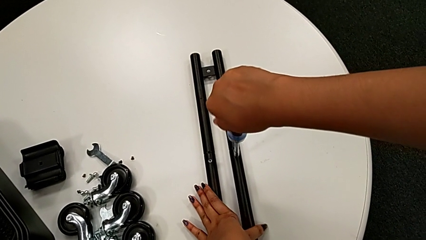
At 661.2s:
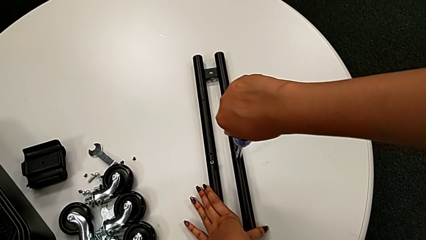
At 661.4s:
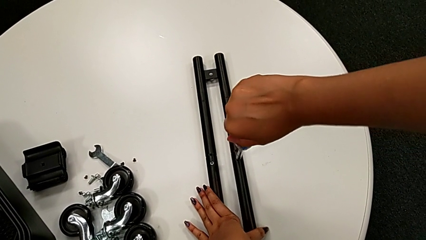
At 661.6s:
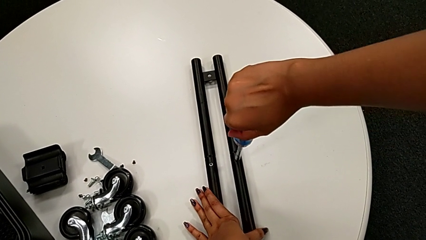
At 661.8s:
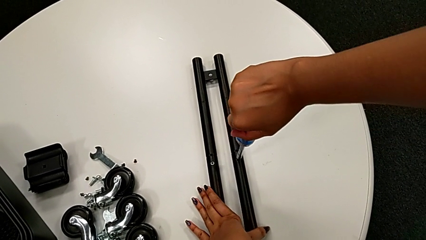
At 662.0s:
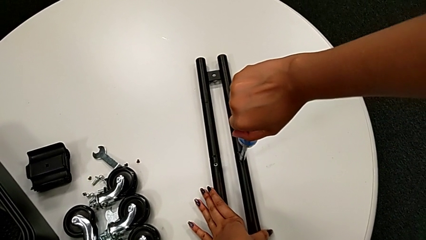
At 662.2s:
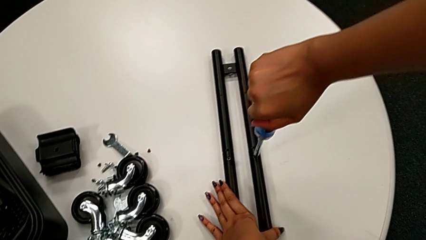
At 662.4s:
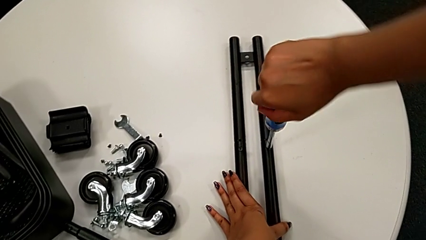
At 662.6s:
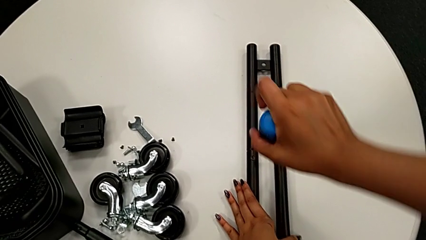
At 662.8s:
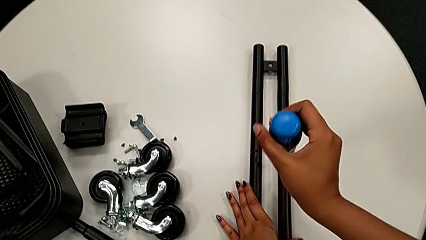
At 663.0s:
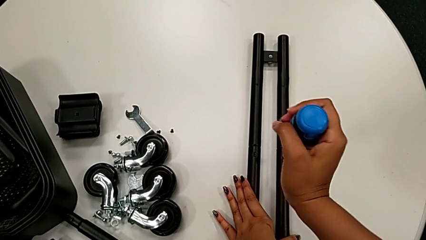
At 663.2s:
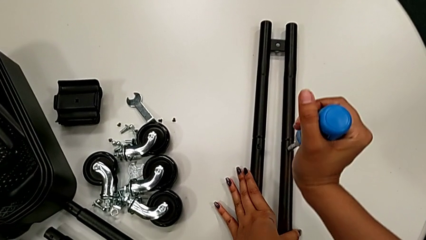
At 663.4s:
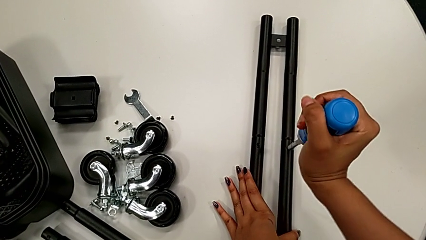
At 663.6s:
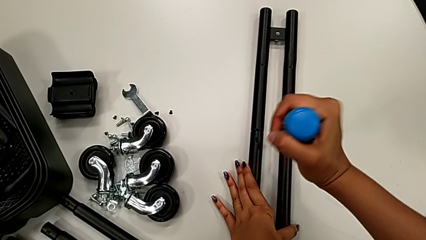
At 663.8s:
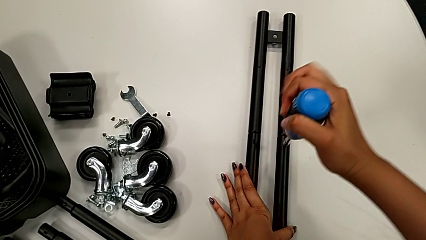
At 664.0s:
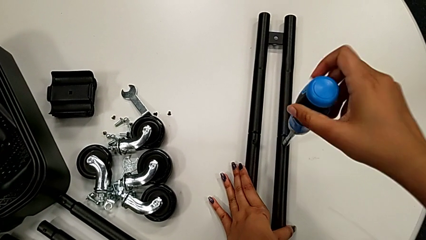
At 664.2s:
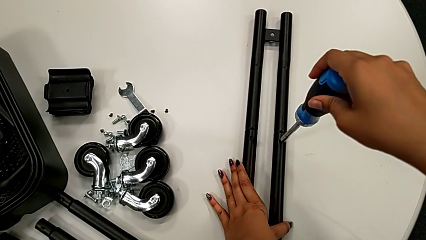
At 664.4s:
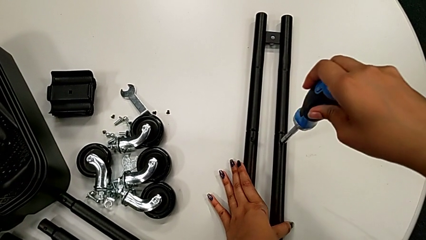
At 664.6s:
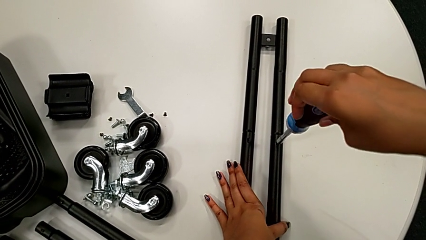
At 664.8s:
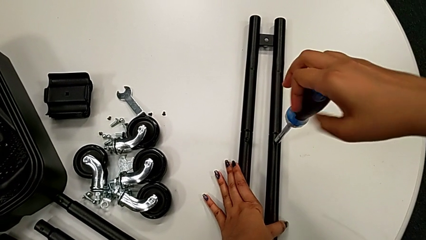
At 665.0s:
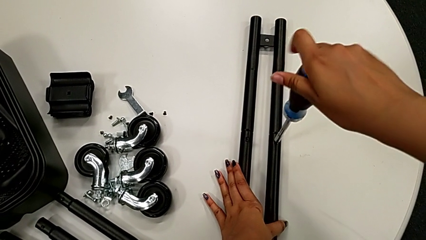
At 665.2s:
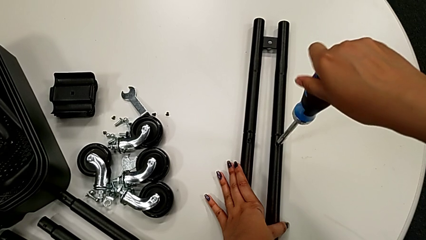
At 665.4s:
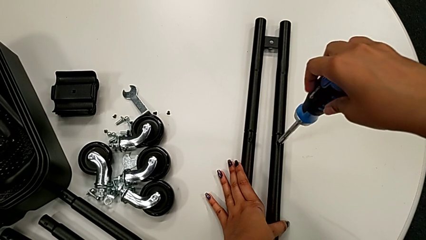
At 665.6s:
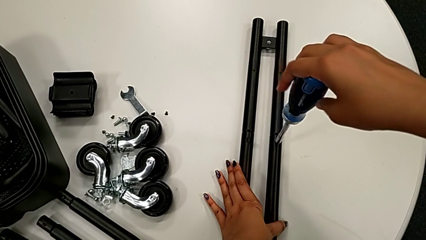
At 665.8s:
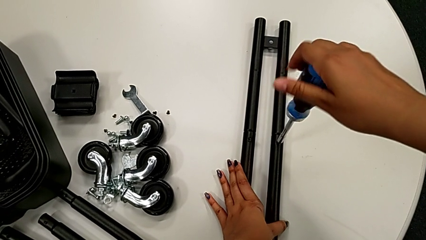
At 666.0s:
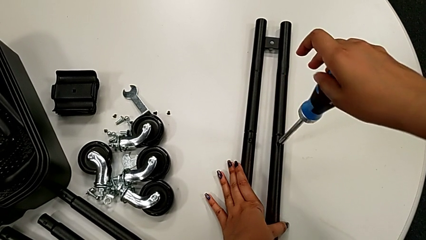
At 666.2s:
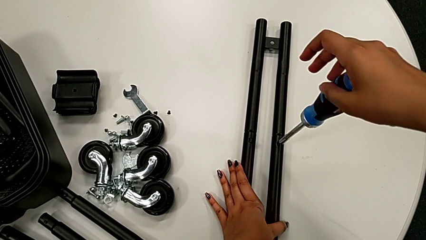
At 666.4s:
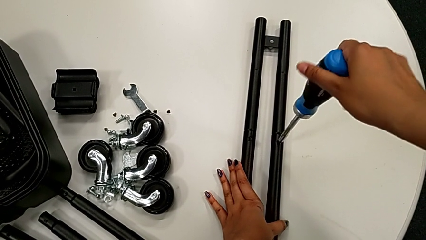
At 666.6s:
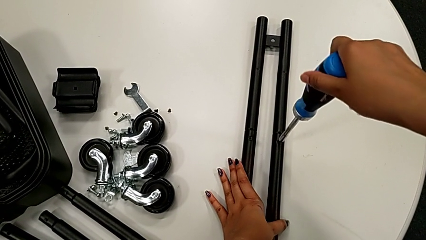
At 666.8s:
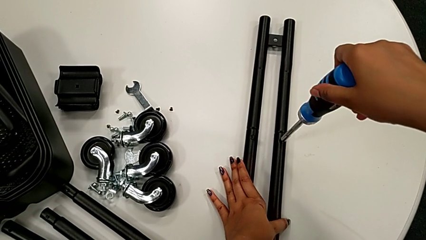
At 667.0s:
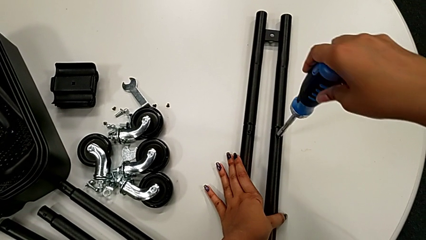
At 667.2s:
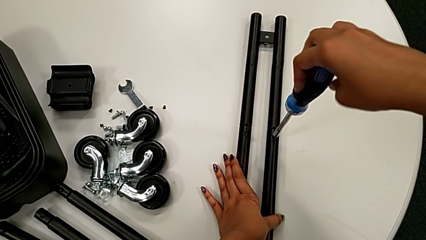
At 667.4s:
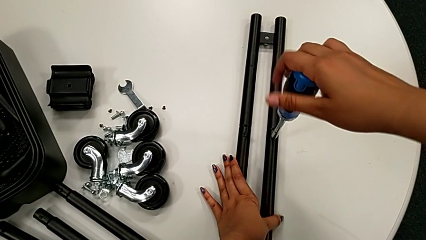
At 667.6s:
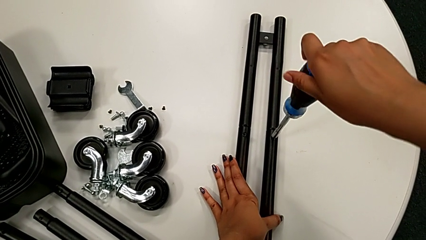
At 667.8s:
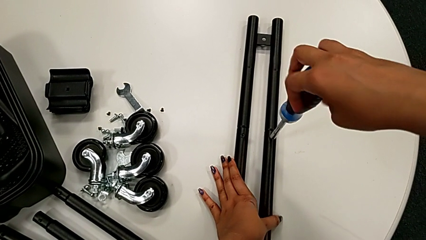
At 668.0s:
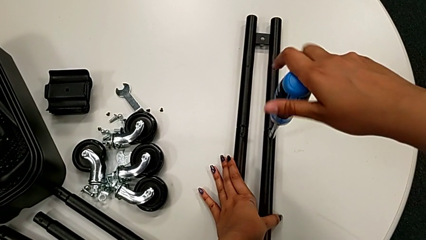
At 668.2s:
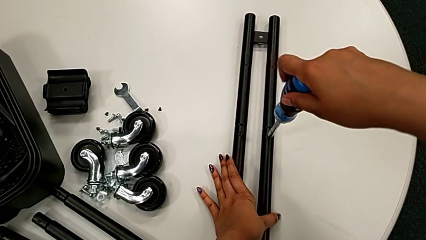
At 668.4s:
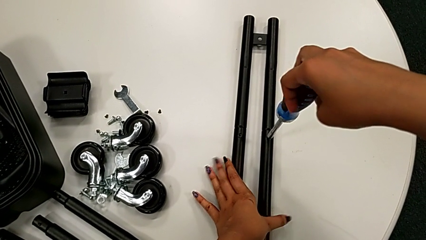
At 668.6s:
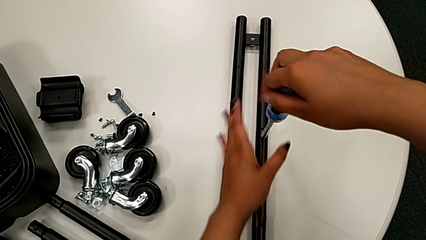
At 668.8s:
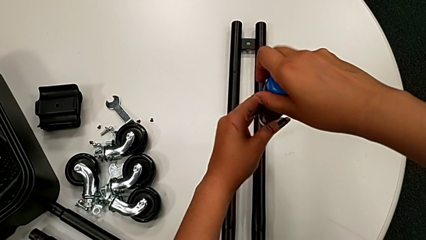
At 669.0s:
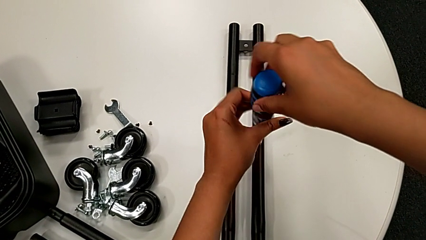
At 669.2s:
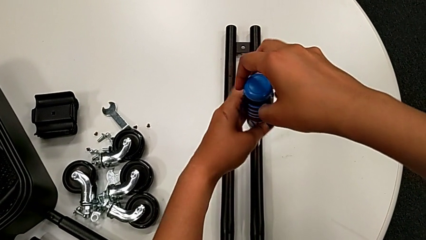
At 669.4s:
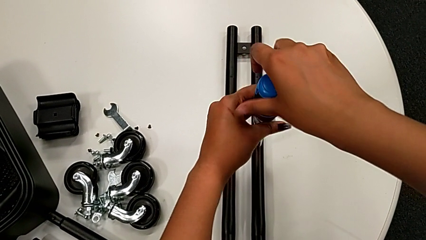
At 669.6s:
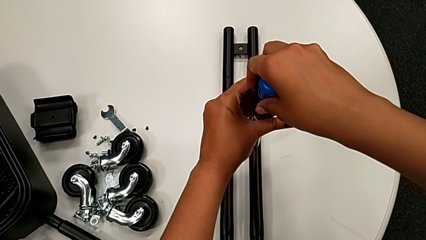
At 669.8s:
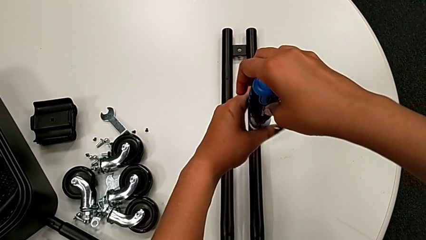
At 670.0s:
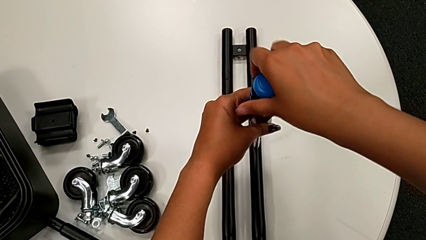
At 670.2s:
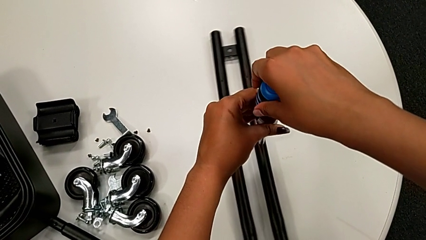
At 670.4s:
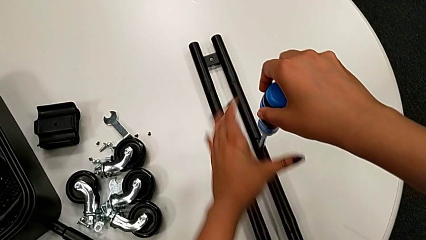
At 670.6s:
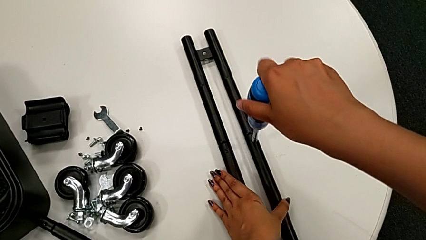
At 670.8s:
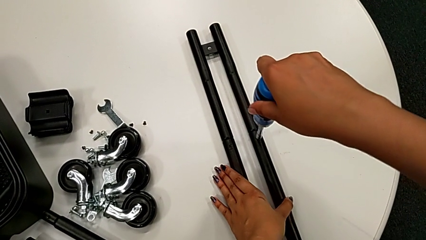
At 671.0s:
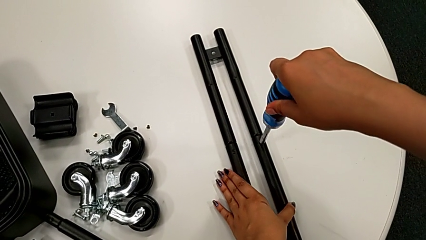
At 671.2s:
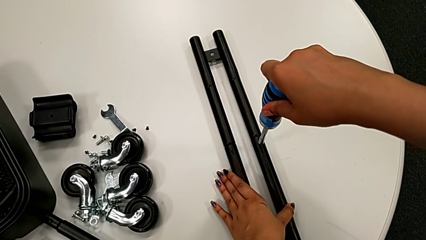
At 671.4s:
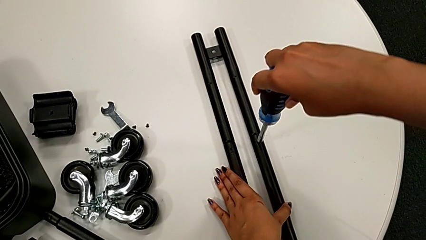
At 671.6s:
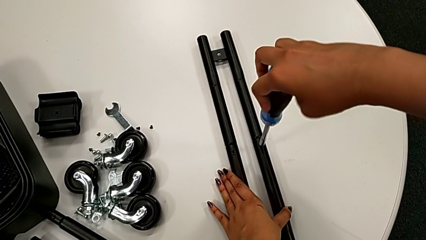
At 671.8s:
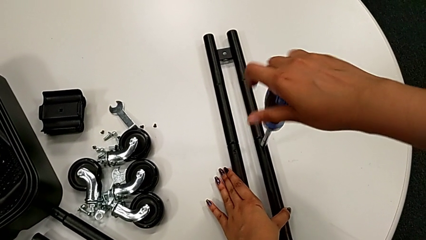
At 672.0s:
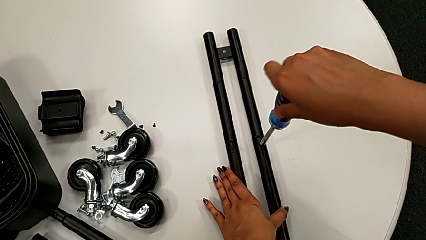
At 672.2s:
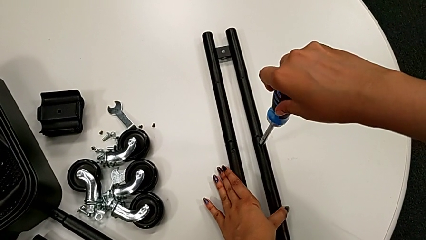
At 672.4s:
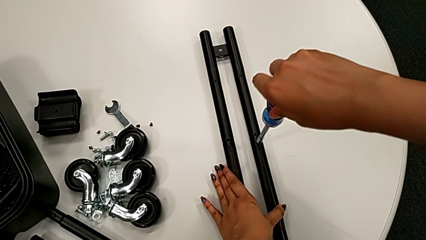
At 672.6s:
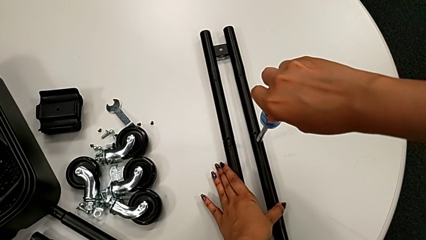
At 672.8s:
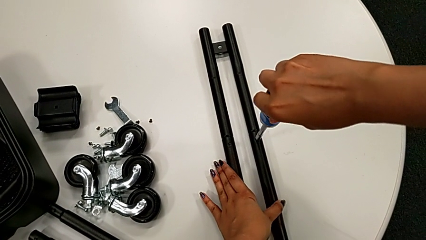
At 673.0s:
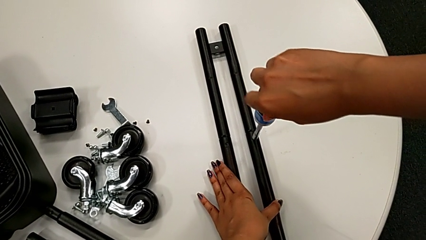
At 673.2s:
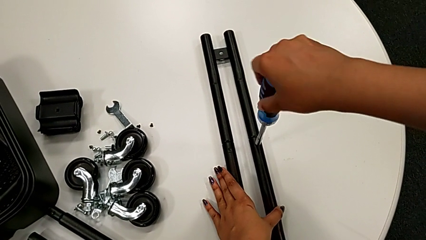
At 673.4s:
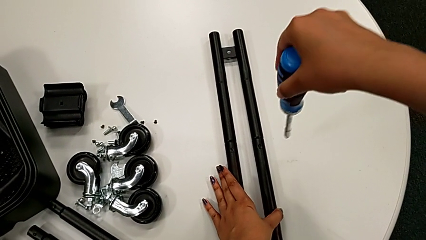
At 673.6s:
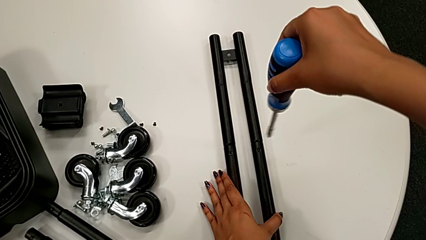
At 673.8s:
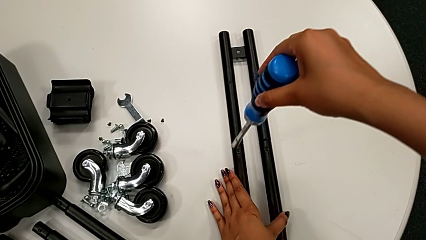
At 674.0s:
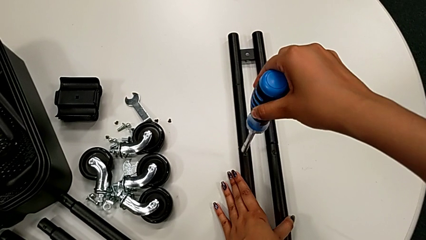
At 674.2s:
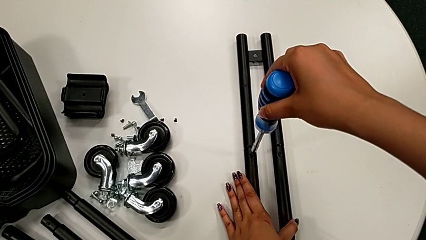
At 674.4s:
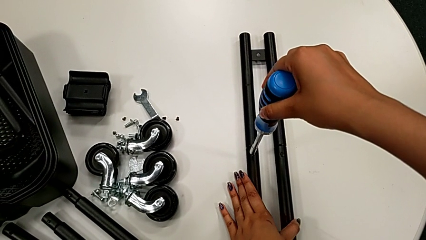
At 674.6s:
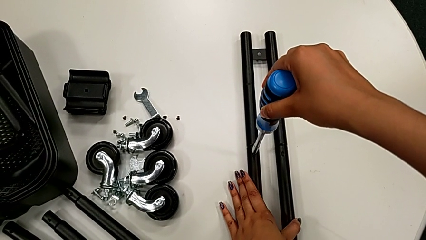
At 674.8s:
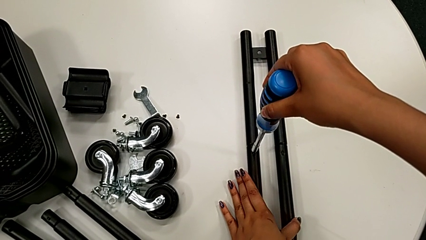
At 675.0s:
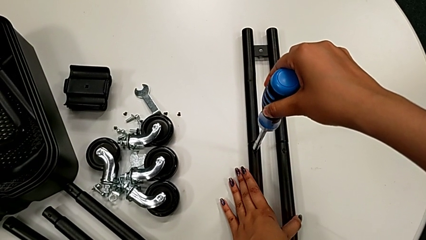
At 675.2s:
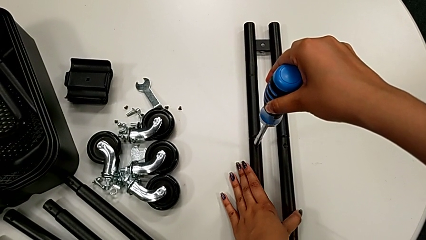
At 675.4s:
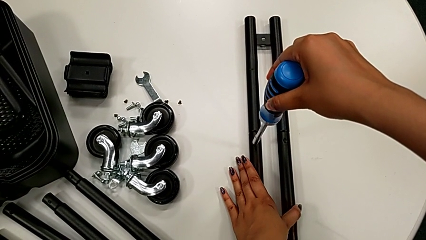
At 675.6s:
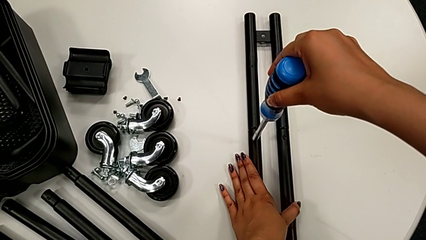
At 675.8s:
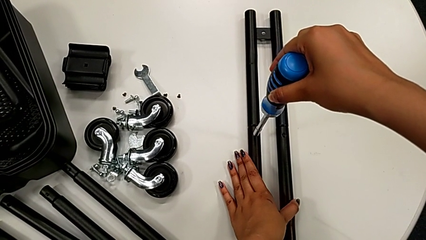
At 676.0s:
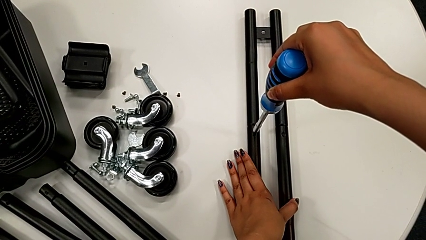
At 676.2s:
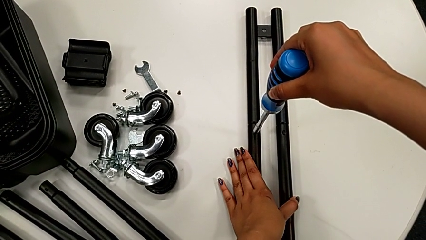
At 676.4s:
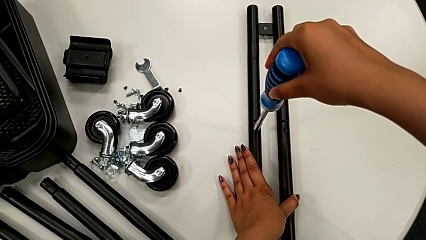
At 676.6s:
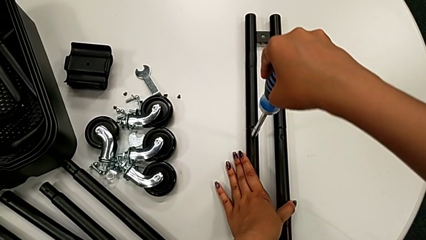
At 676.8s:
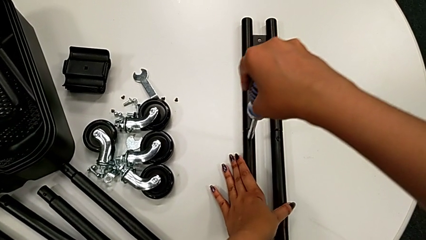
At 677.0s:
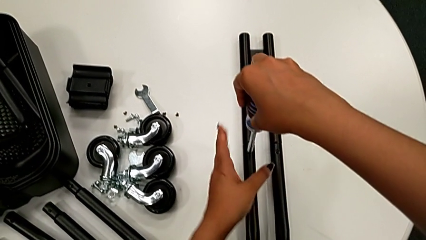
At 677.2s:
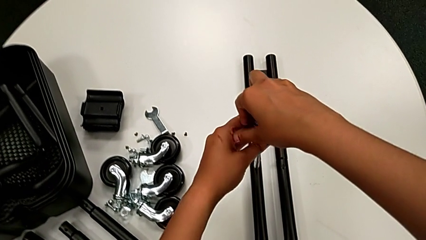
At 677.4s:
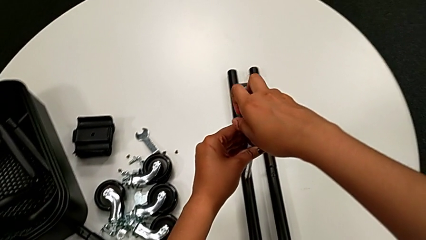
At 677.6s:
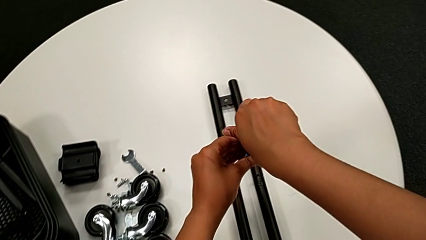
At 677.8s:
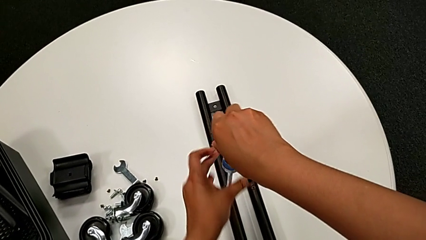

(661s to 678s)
The camera wearer is unscrewing the bar's screw. They keep unscrewing the little screw, insert the large screwdriver and begin to unscrew the little screw.
